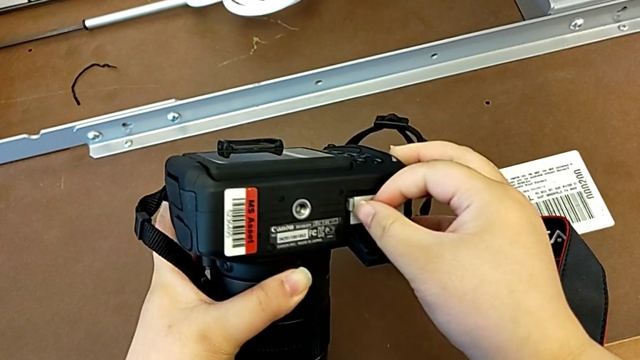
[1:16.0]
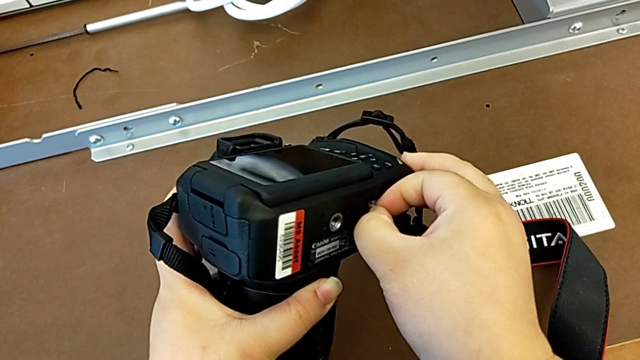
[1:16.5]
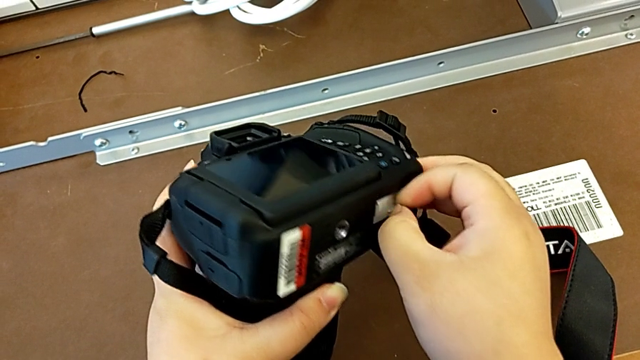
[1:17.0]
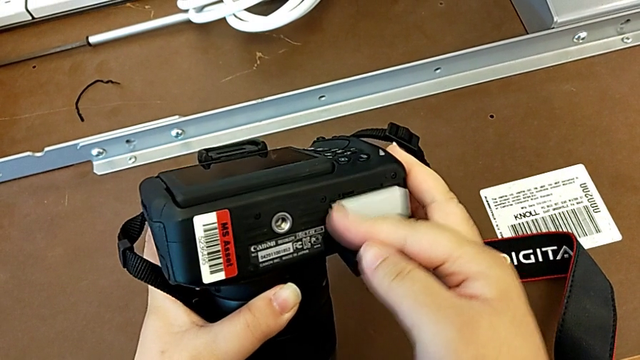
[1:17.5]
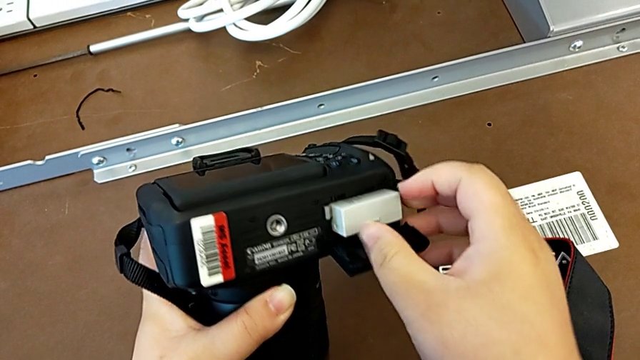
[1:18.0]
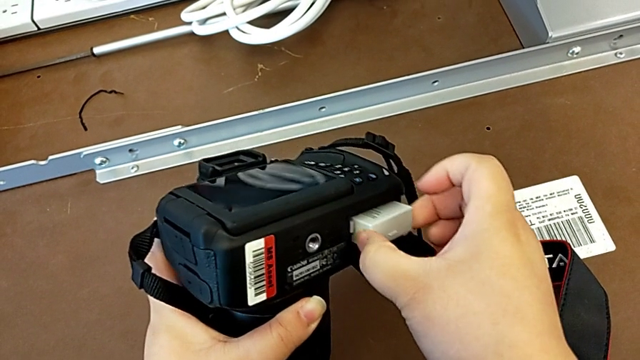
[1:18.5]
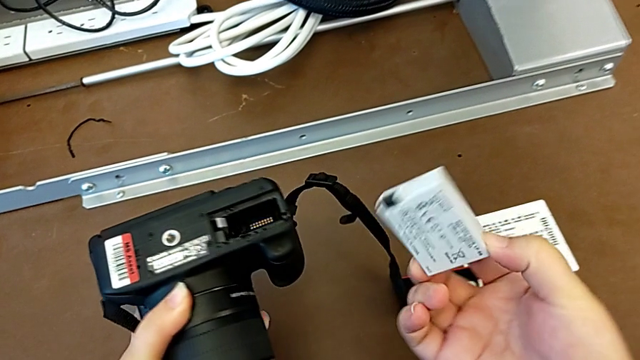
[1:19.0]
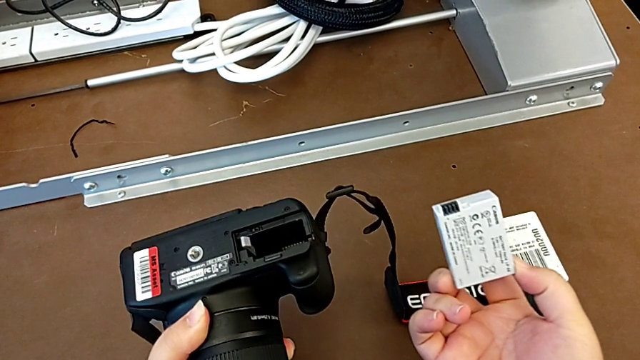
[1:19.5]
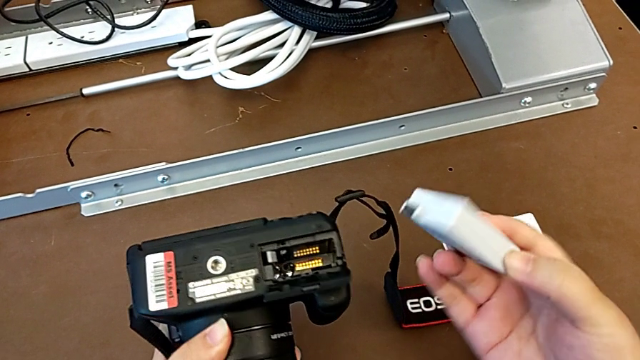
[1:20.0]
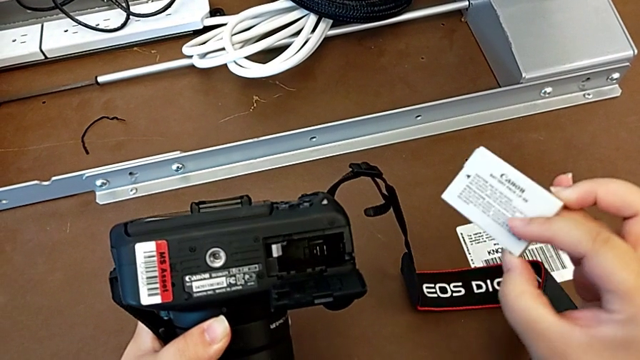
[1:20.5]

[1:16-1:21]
The camera wearer is removing the battery from the DSLR. They push the battery lock, grab the battery and withdraw it.

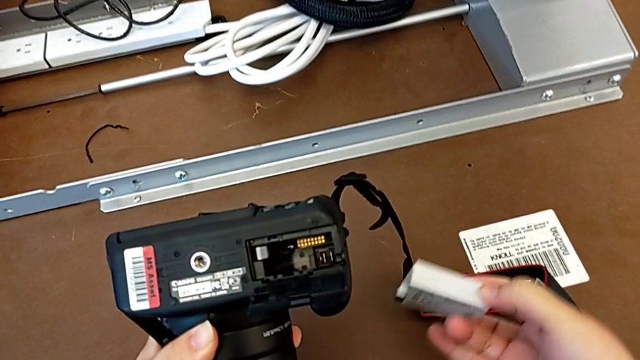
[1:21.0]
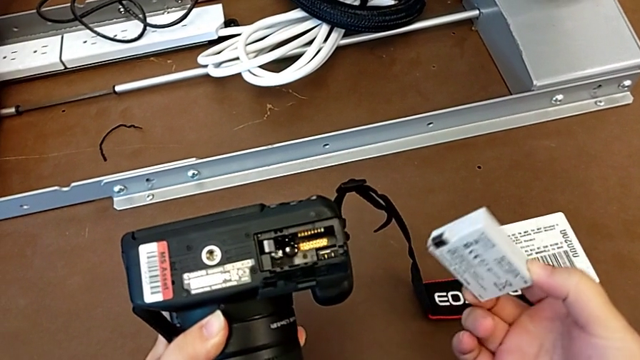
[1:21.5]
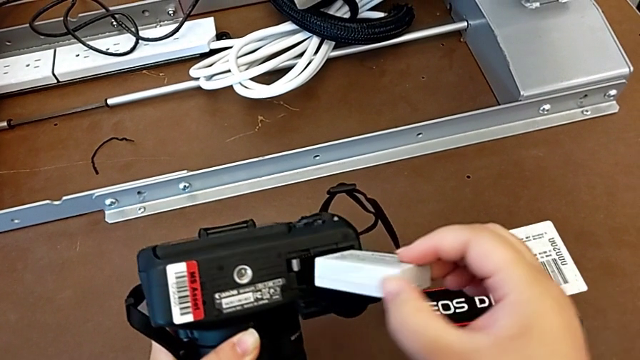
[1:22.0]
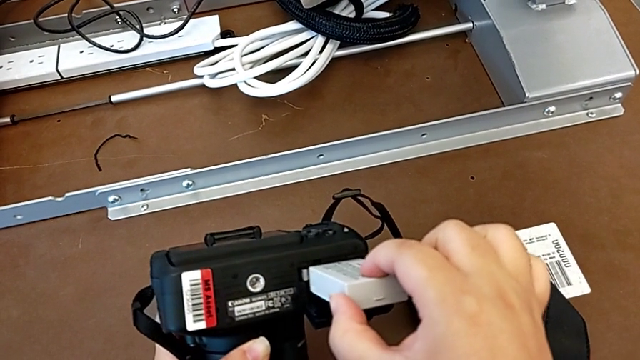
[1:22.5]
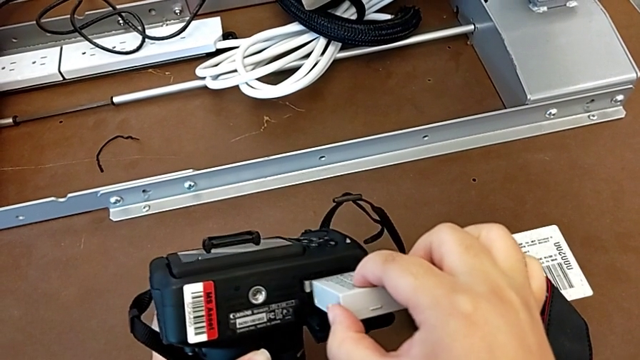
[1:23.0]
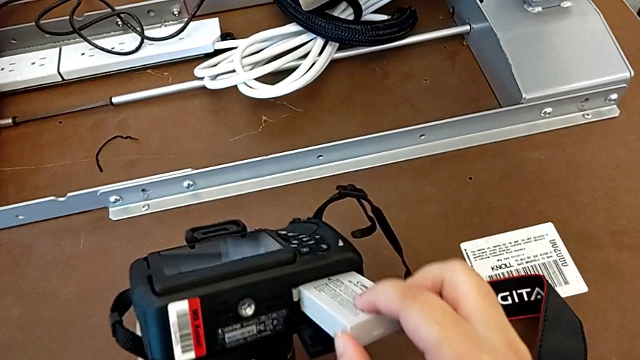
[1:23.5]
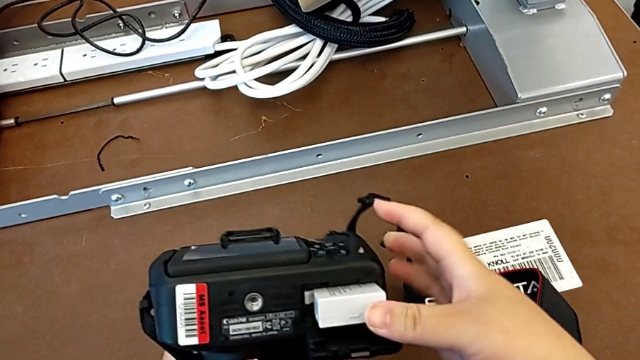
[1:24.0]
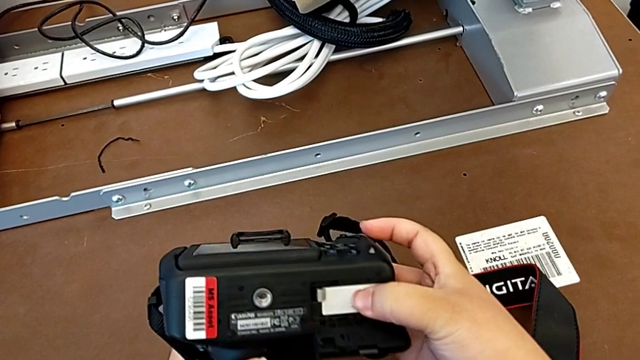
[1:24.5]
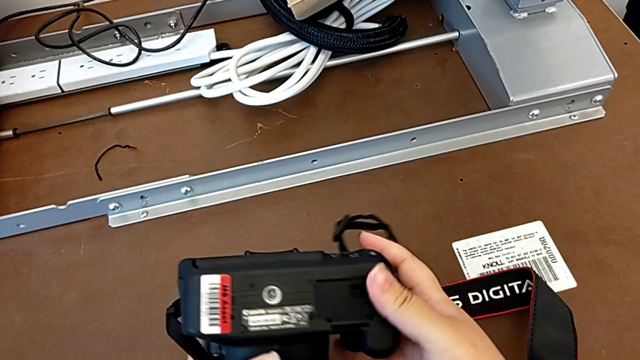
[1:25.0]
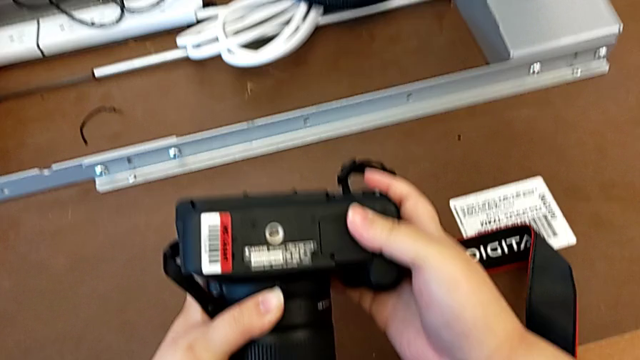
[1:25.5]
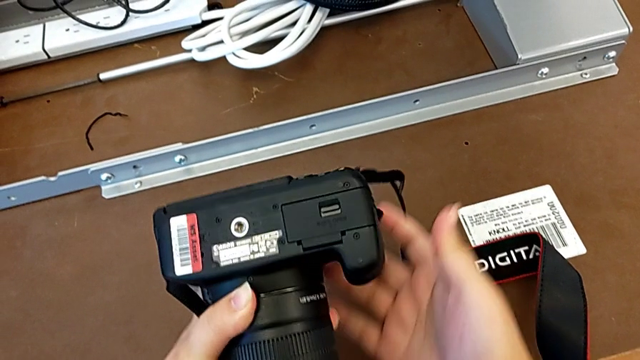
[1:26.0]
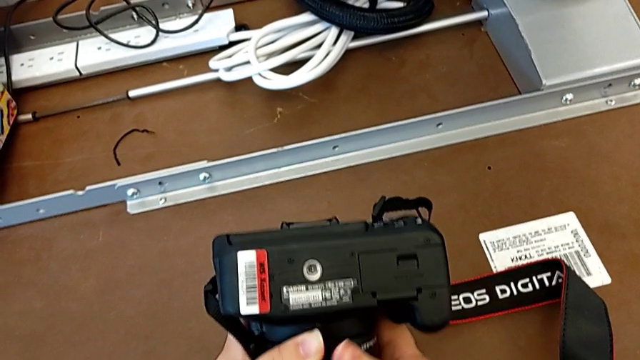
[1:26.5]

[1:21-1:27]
The camera wearer inserts a battery into the DSLR. They insert the battery, push it and close the battery door.

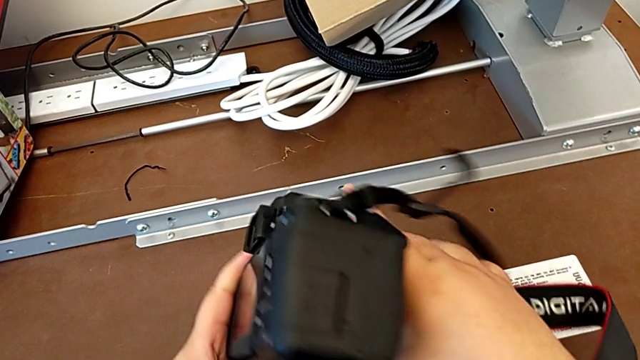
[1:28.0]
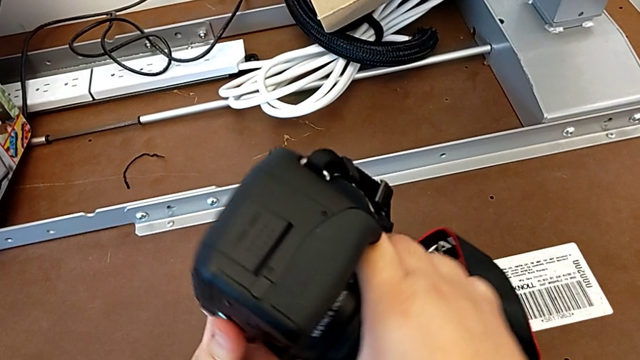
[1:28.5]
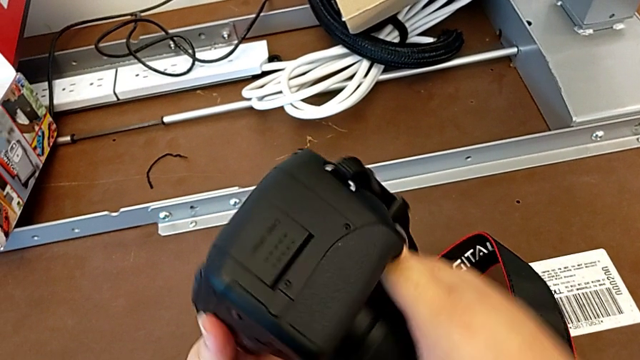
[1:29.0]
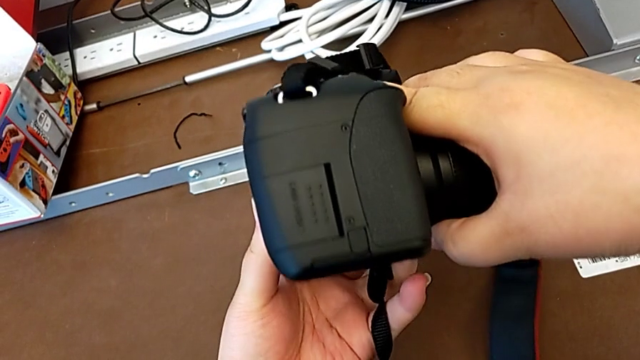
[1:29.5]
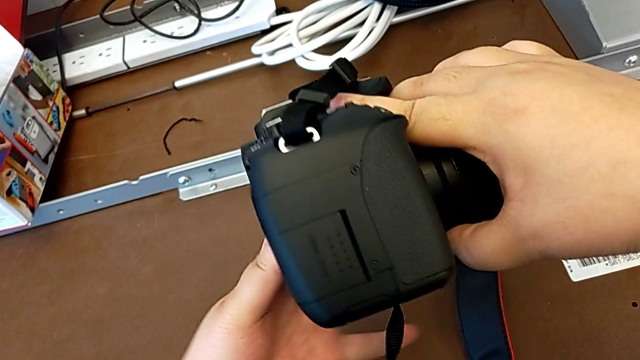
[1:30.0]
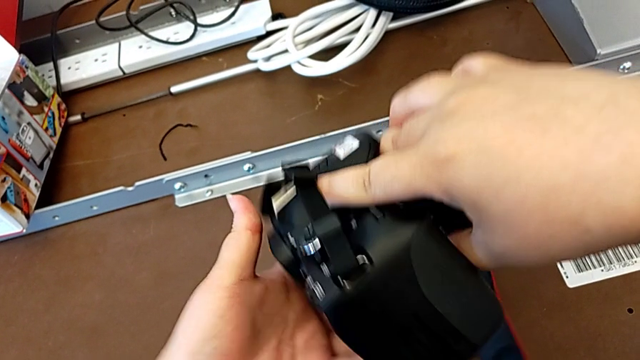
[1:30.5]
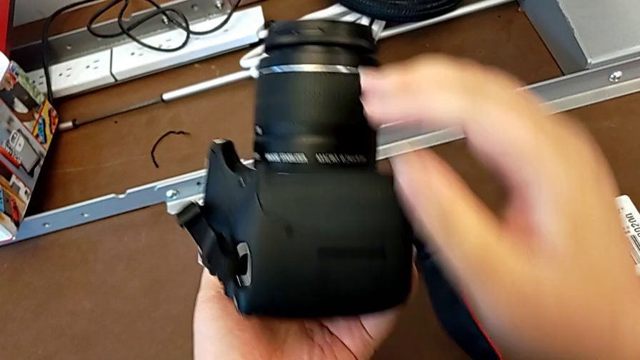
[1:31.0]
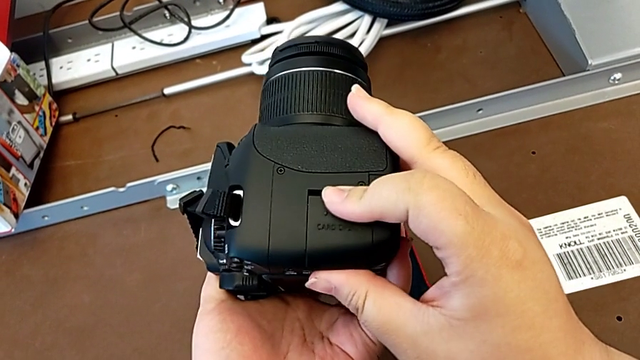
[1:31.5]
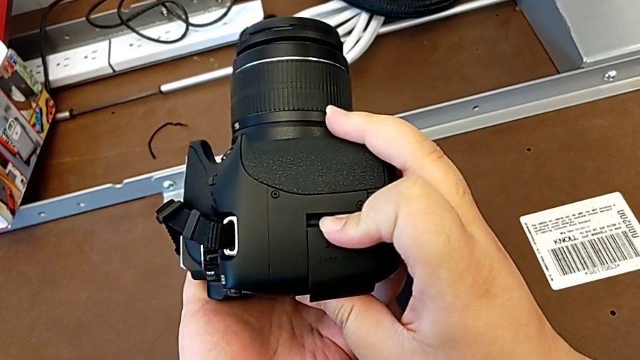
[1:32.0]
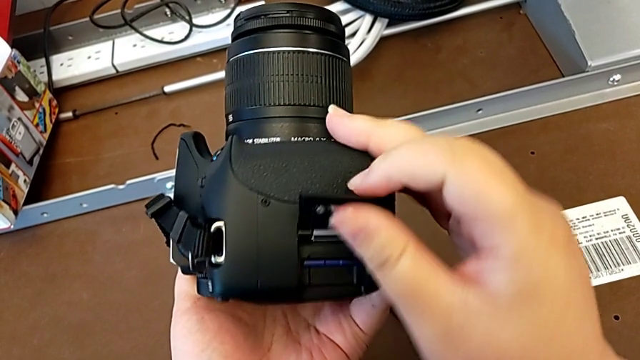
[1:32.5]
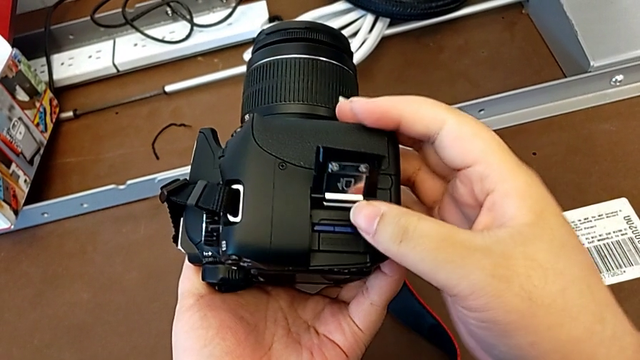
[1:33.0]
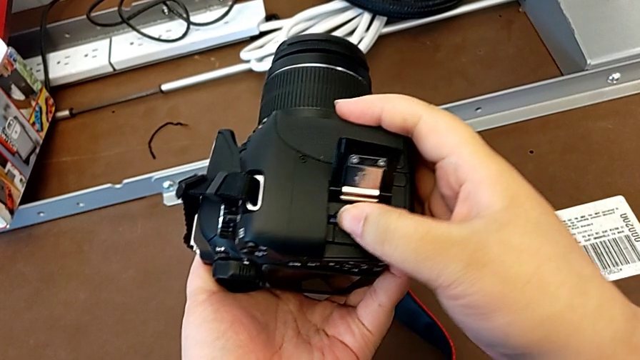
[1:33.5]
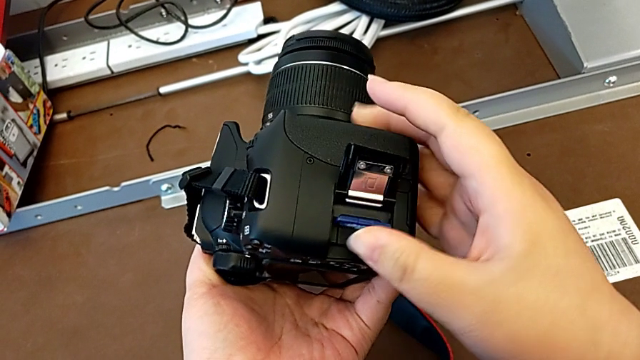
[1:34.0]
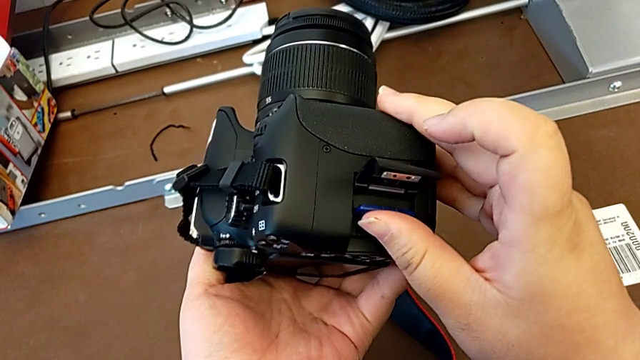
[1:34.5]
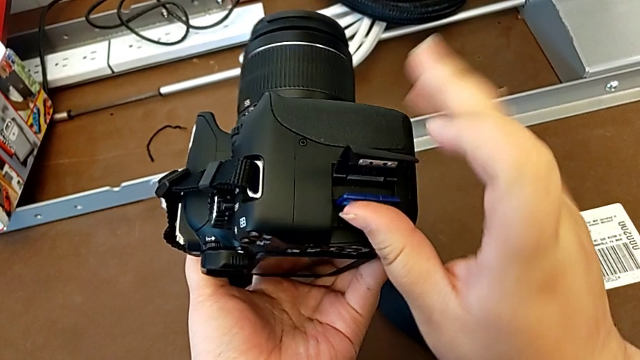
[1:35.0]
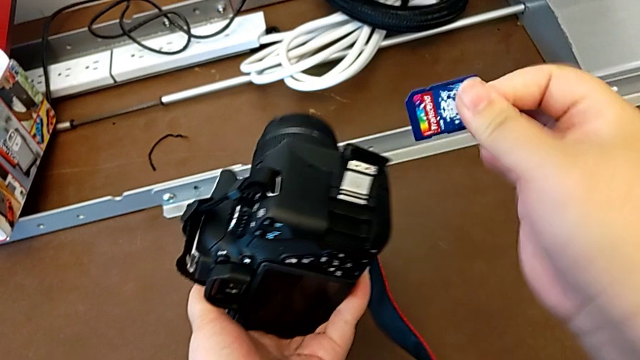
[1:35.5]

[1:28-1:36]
The camera wearer removes the SD card. They turn the DSLR, inspect it, open the SD slot, push the SD card and withdraw it.

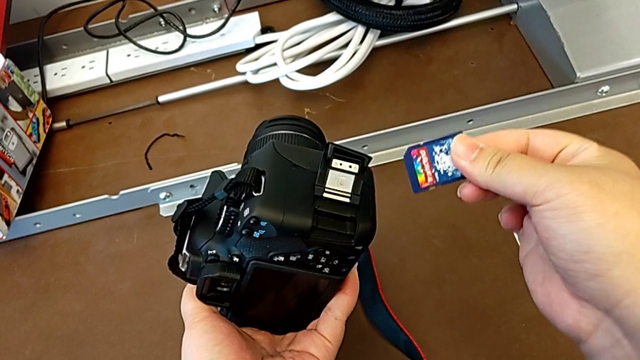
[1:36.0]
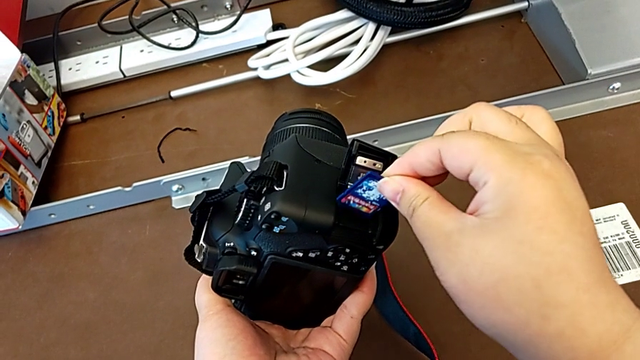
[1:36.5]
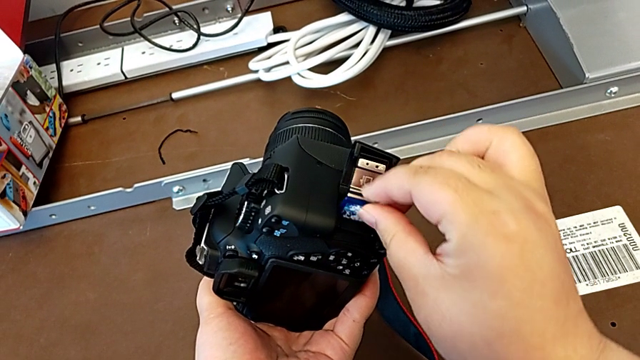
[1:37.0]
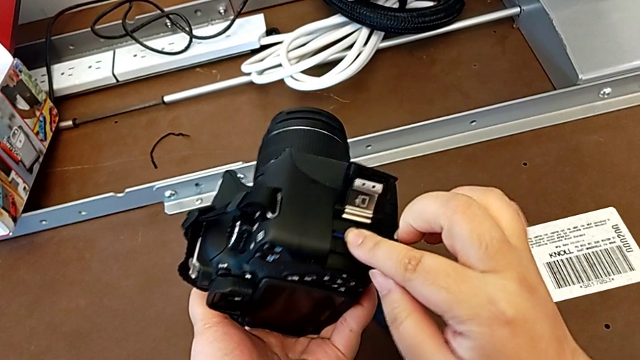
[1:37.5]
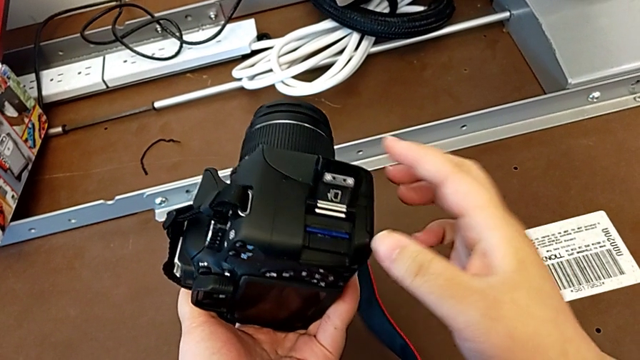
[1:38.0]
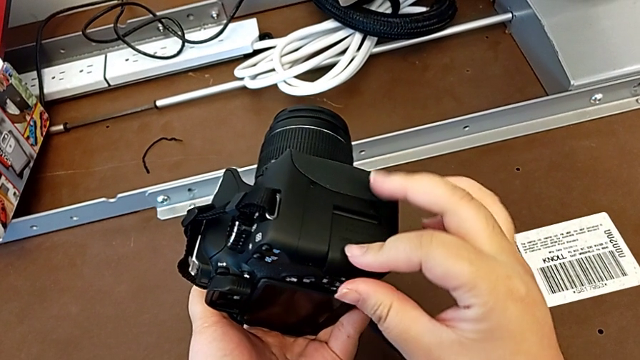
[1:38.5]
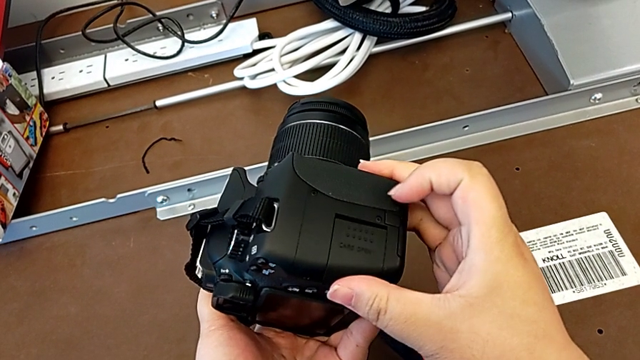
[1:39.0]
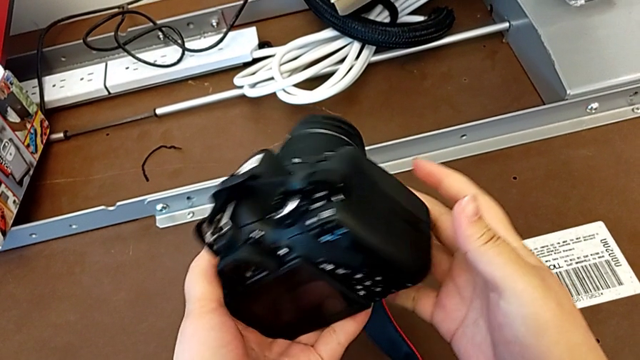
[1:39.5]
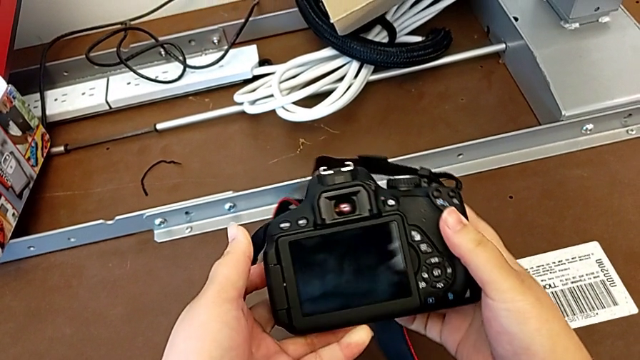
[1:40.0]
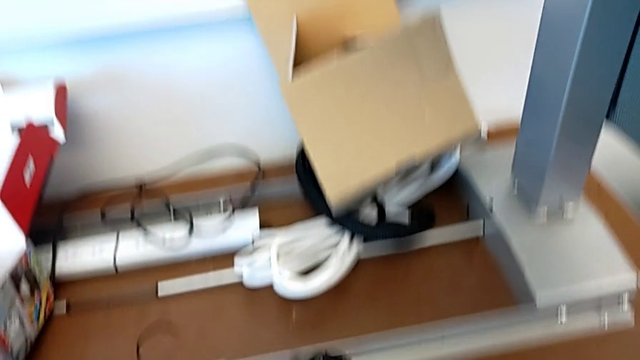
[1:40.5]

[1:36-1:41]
The camera wearer inserts an SD card. They insert the SD card, push it, close the SD slot and turn the DSLR.
